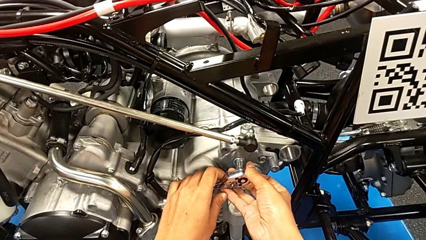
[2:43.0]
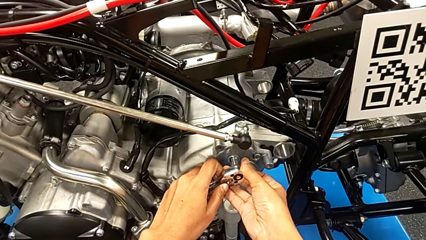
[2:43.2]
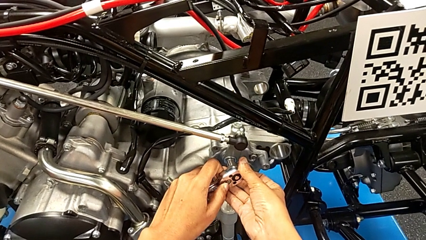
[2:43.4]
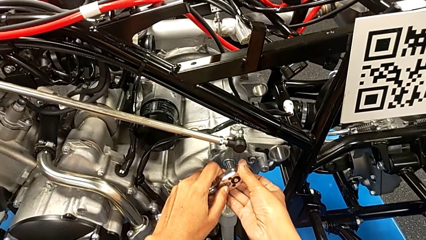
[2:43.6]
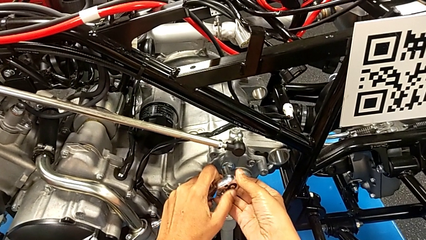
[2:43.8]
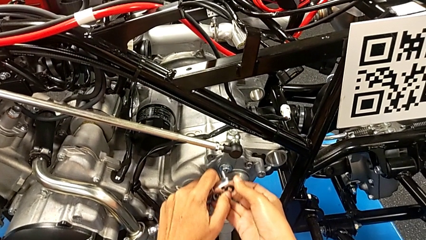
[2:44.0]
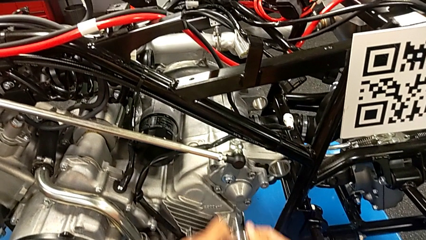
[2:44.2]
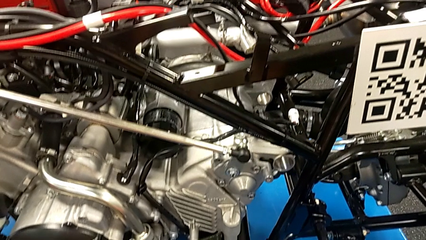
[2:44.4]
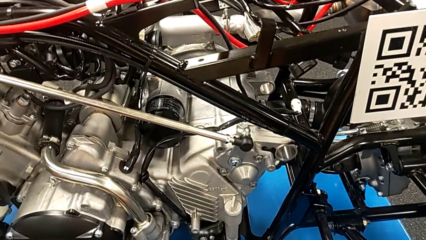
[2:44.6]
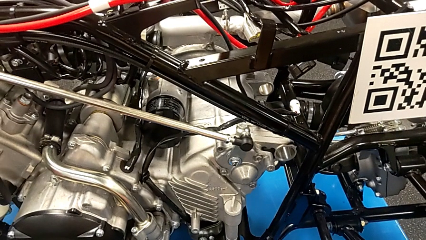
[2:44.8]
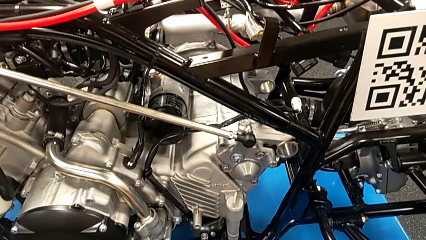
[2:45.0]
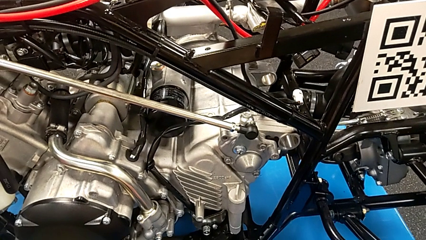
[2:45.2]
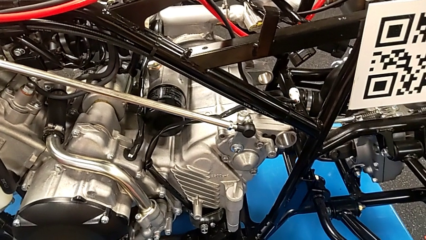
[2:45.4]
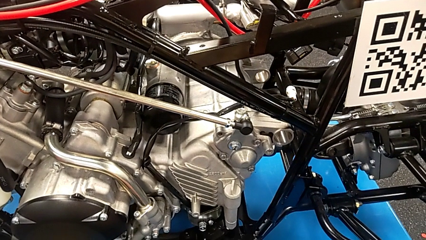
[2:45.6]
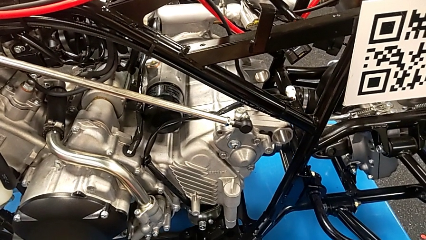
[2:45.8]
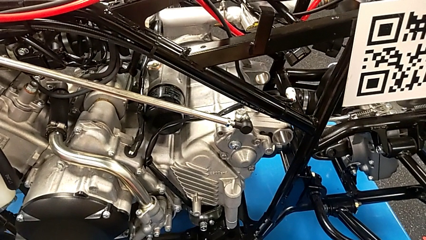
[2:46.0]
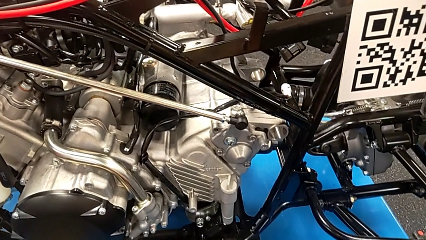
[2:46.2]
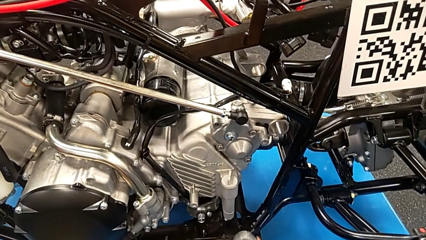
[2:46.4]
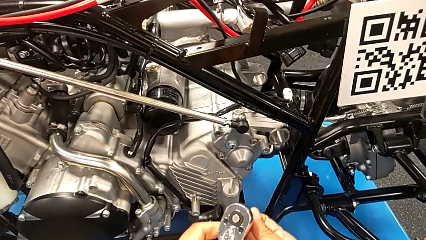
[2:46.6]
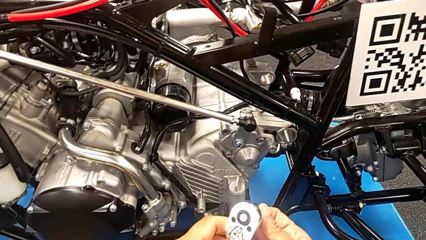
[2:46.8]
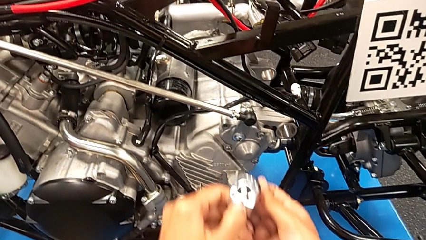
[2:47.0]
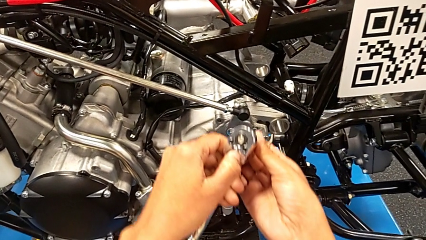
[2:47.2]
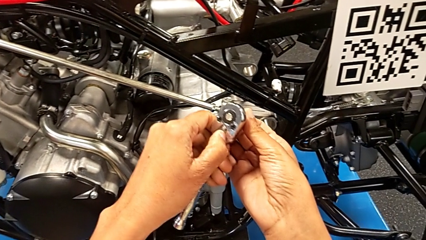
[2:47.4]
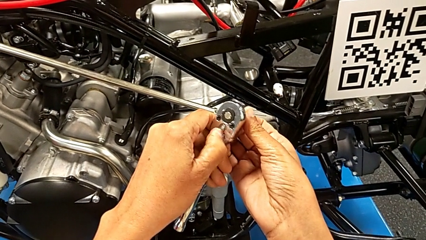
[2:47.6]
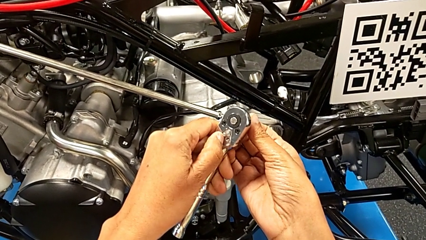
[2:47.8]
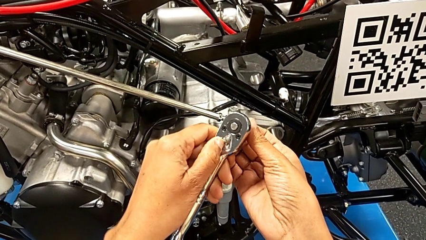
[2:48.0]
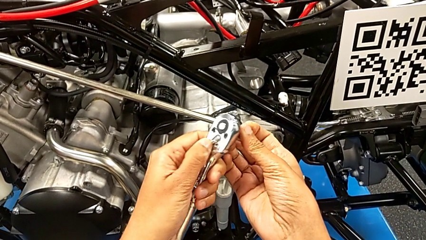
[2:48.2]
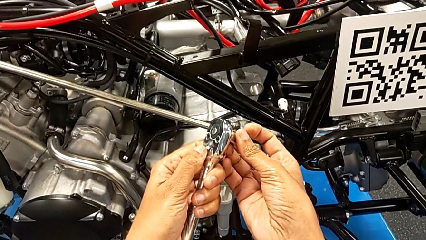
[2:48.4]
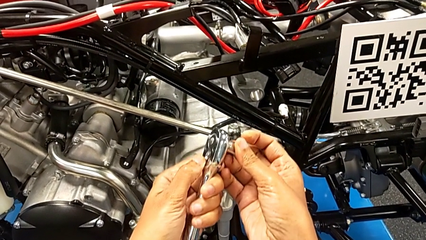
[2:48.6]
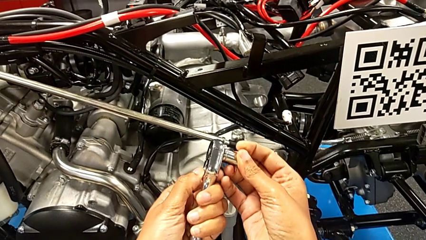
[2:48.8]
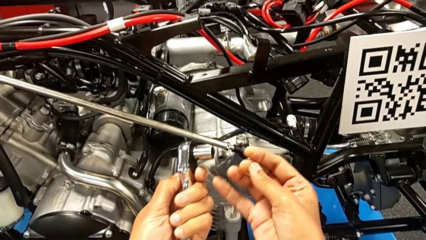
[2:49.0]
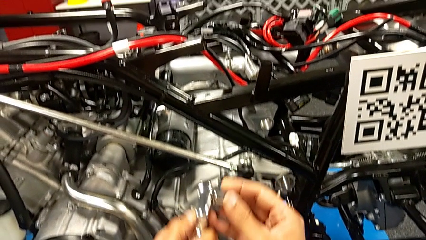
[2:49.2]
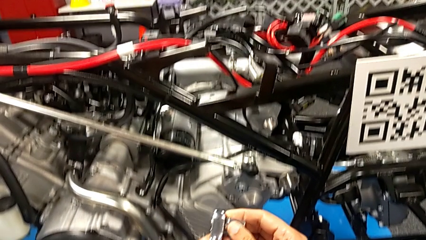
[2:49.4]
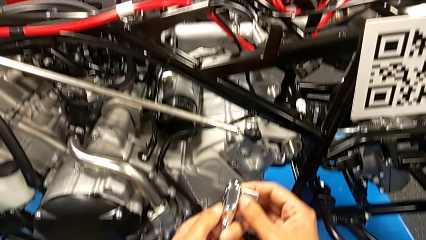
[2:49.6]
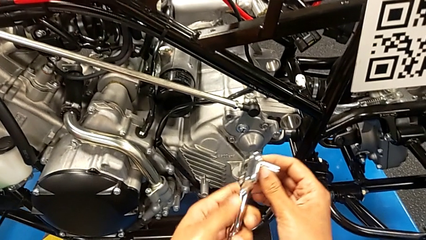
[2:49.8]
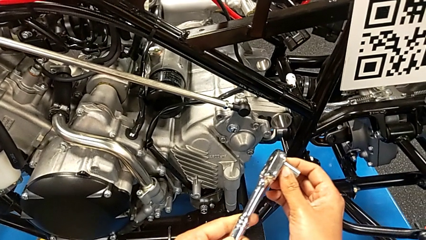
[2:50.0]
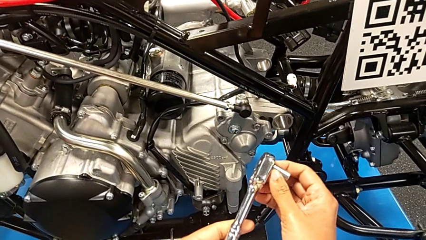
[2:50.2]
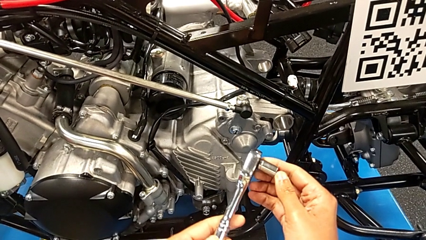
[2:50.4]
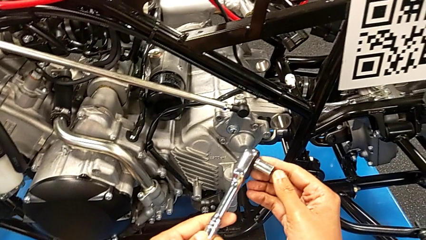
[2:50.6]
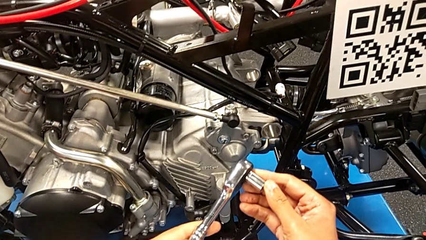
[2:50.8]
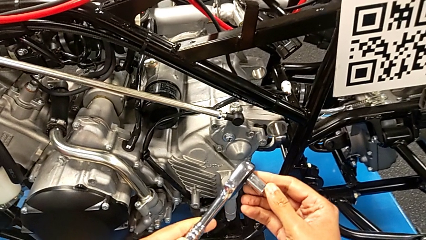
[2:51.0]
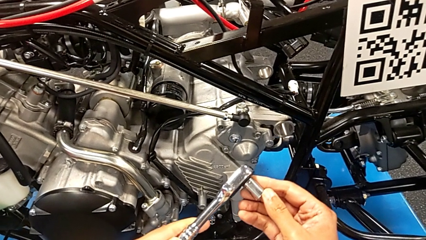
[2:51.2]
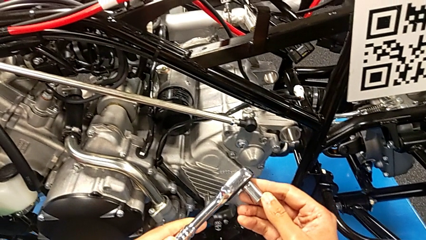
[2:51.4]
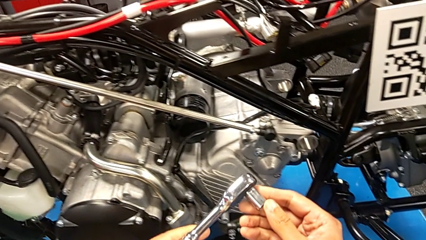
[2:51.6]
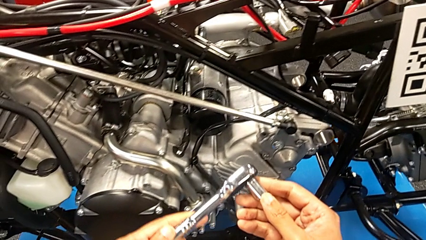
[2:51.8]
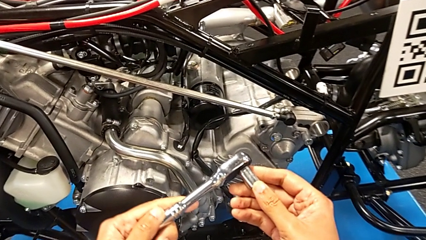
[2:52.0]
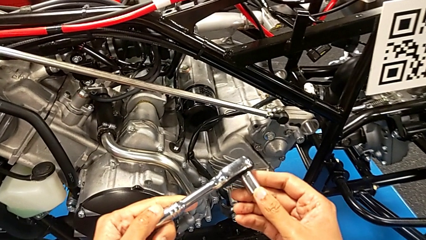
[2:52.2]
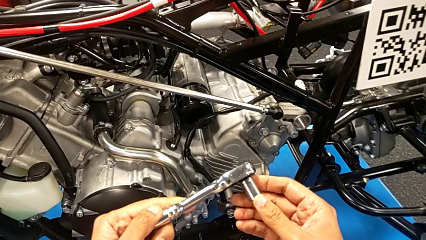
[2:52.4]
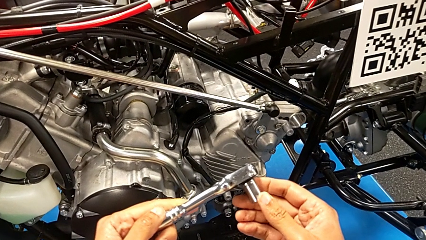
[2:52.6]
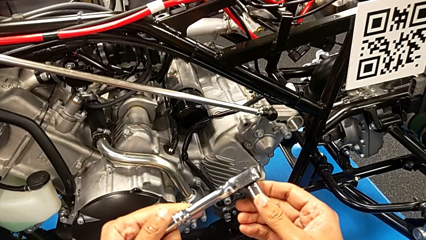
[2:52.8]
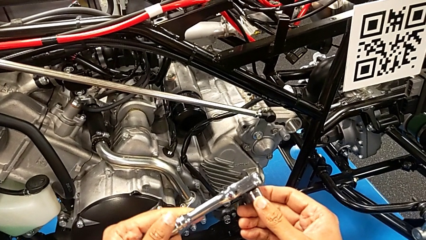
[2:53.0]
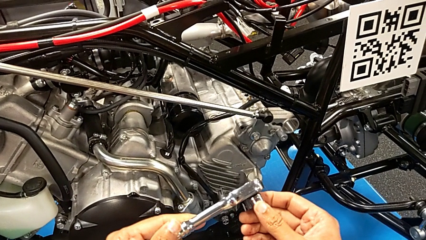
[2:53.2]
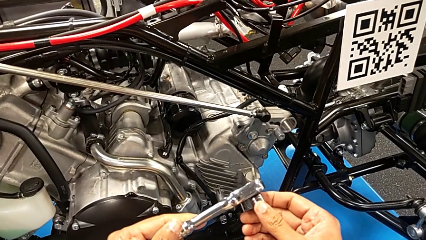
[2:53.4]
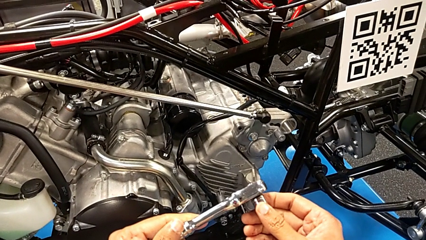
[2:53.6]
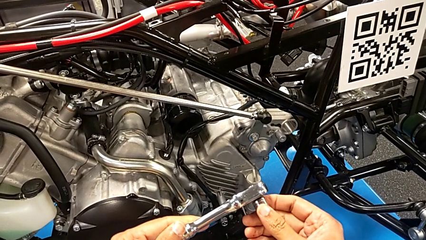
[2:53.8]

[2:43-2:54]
The camera wearer is screwing the shift arm. They withdraw the ratchet, slide the ratchet adjuster and hold the ratchet.

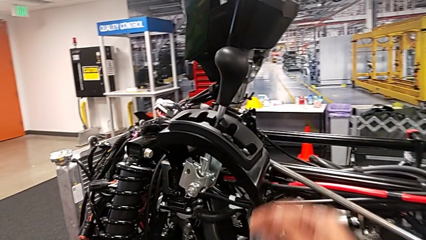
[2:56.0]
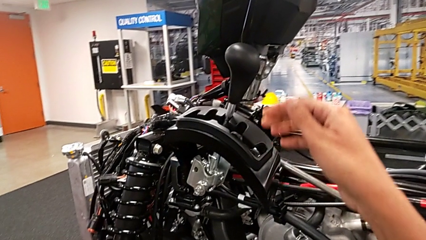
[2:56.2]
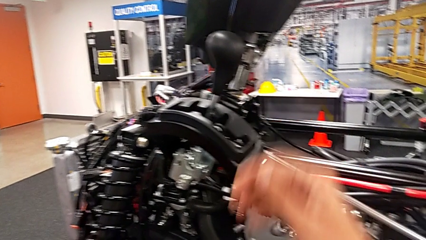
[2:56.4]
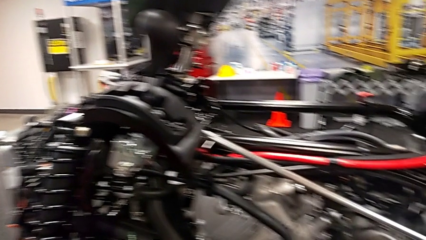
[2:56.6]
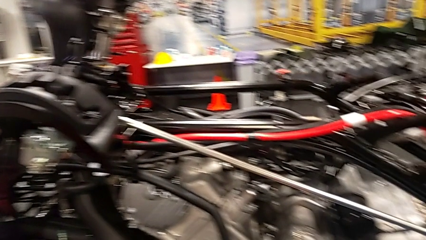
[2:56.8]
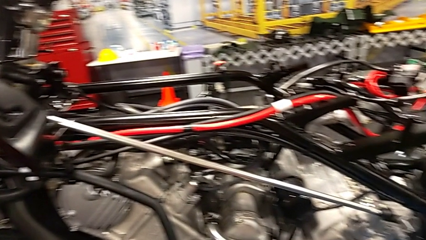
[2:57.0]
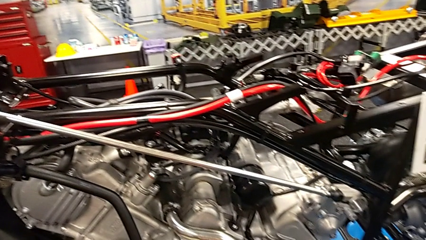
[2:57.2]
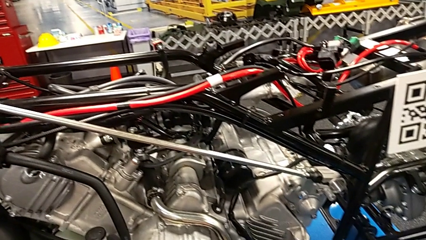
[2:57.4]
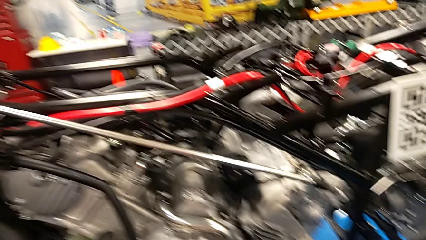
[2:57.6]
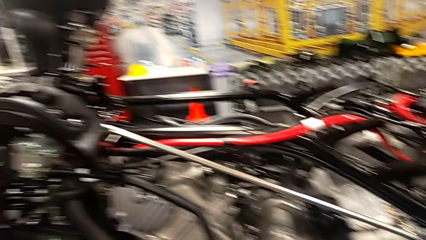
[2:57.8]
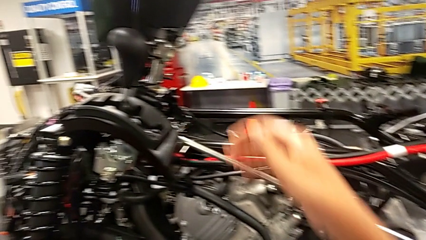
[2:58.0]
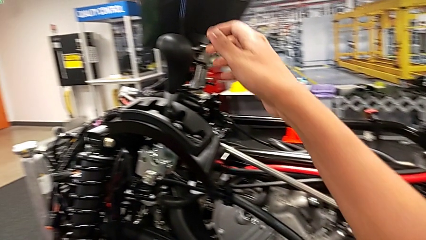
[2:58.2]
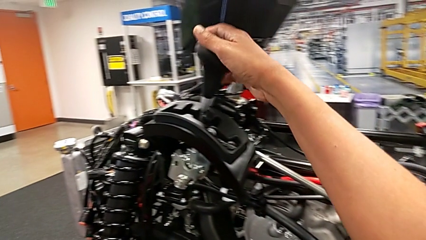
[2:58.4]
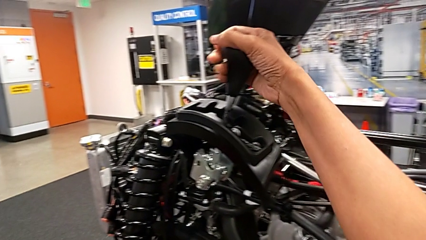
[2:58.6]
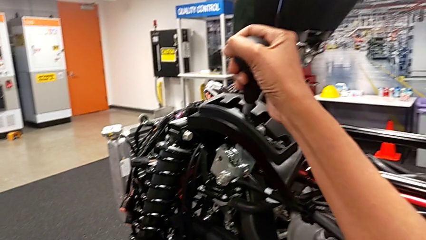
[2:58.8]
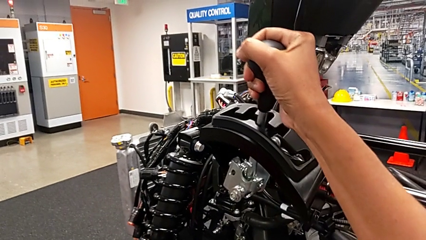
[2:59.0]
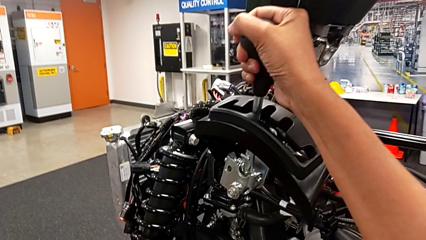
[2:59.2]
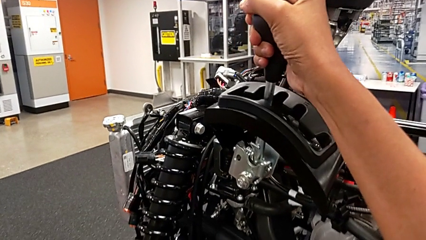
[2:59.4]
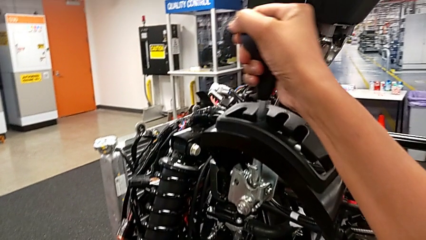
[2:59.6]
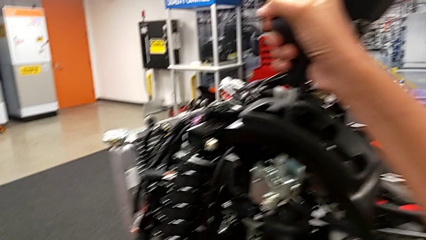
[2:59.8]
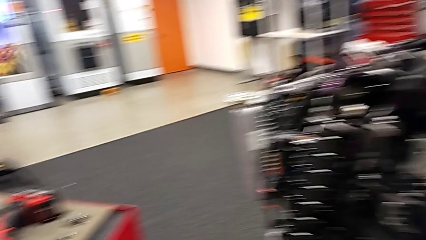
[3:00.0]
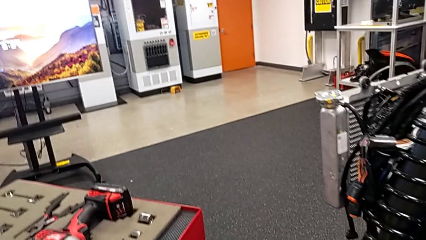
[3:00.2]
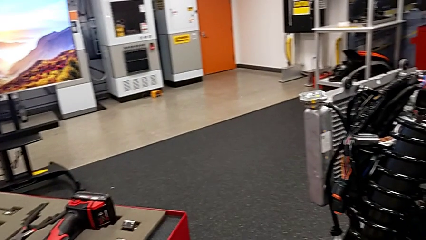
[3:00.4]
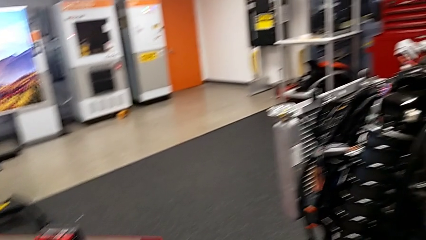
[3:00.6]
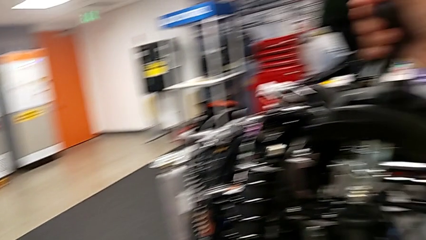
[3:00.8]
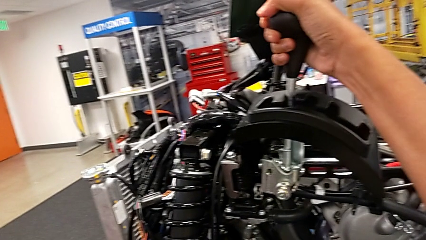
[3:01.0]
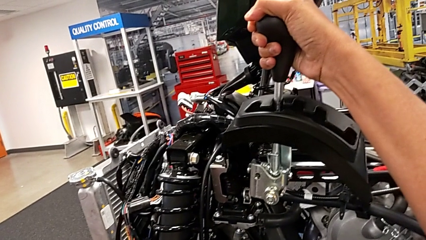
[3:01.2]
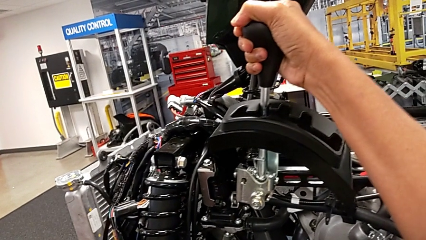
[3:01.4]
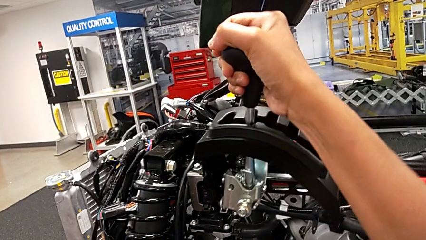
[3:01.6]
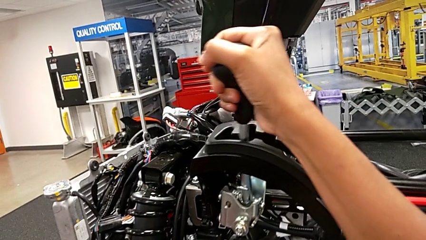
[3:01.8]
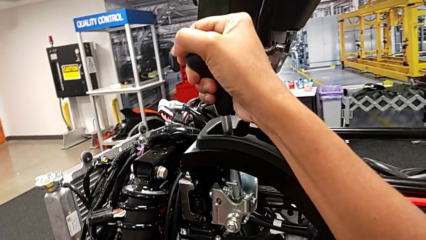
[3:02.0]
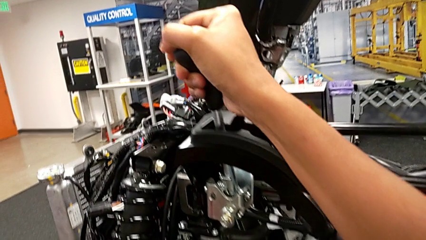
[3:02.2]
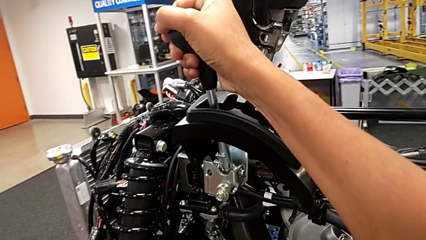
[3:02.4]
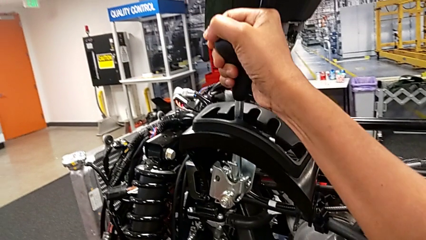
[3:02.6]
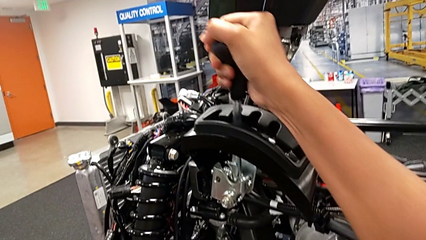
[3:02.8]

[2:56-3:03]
The camera wearer is cycling the gearshift lever. They grab the lever and begin to shift it.
